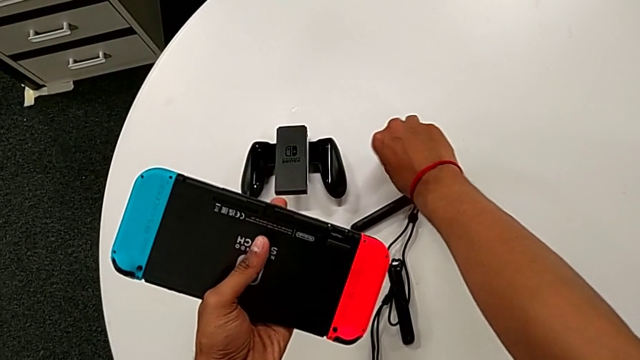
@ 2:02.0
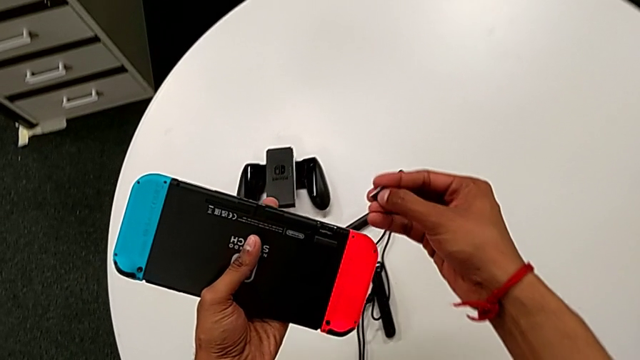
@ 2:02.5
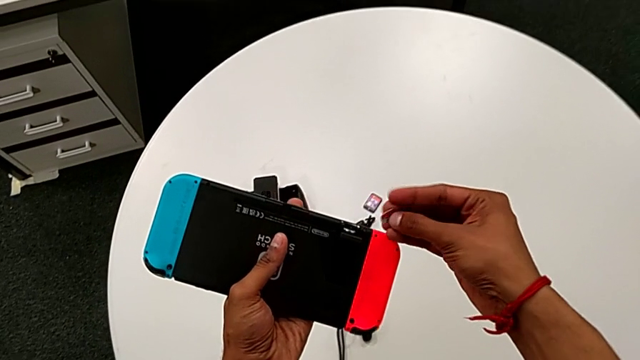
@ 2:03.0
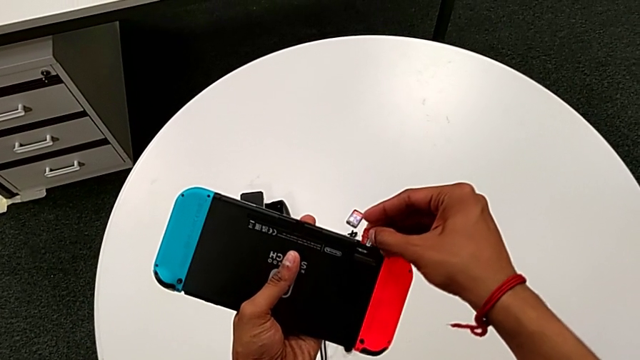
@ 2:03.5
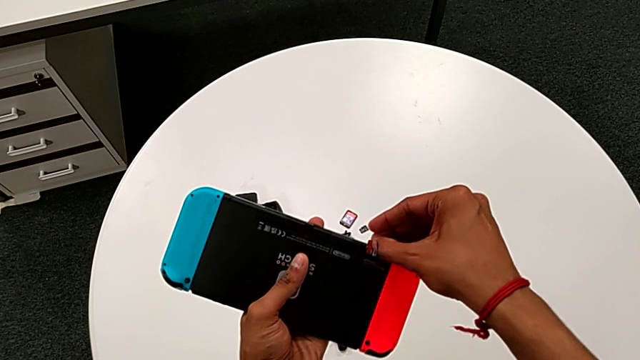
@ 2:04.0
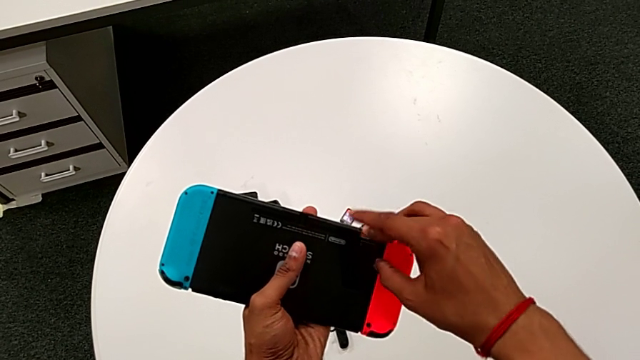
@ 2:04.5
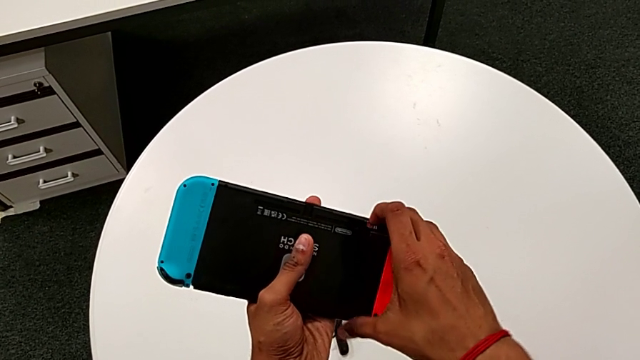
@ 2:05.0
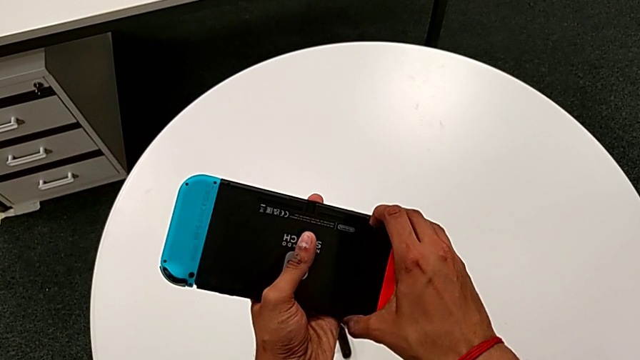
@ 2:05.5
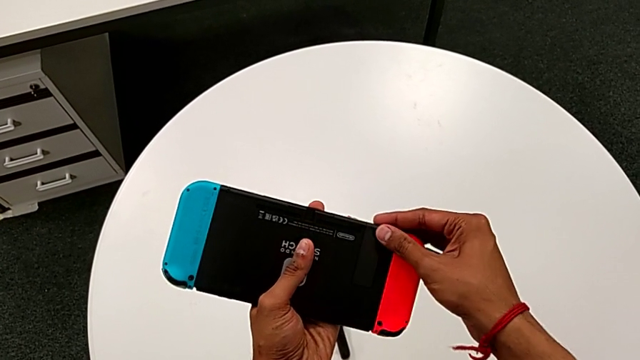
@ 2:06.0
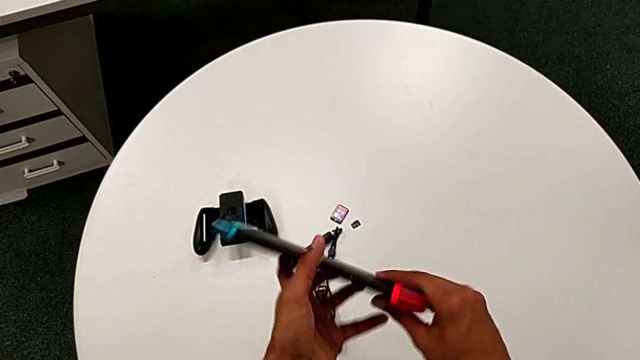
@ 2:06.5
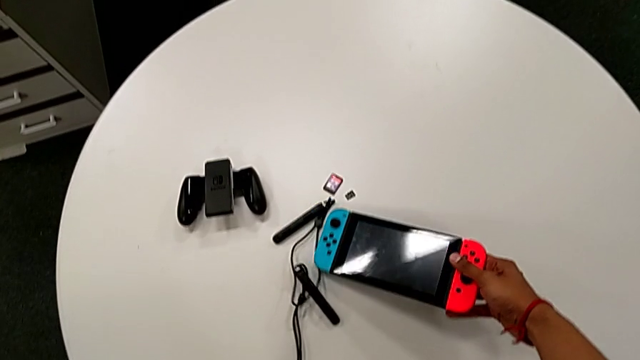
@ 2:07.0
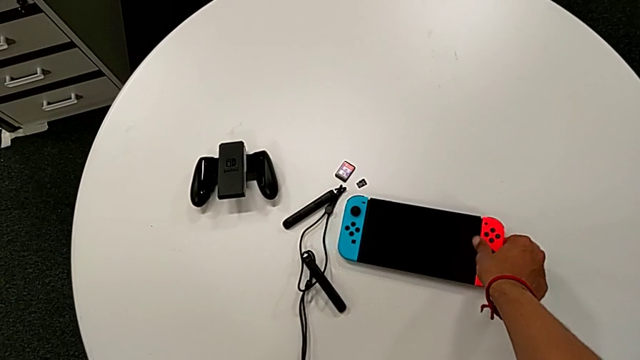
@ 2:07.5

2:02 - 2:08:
The camera wearer is changing the micro SD card. They insert the black SD card and close the black kickstand.

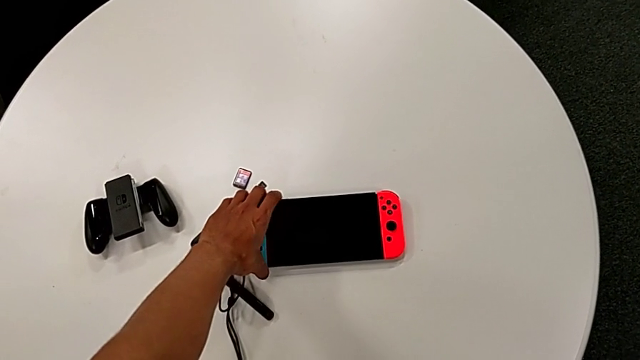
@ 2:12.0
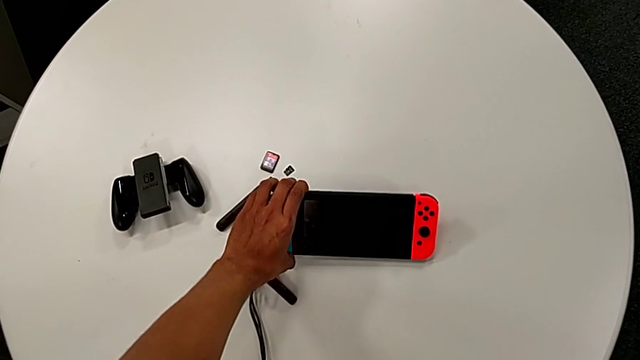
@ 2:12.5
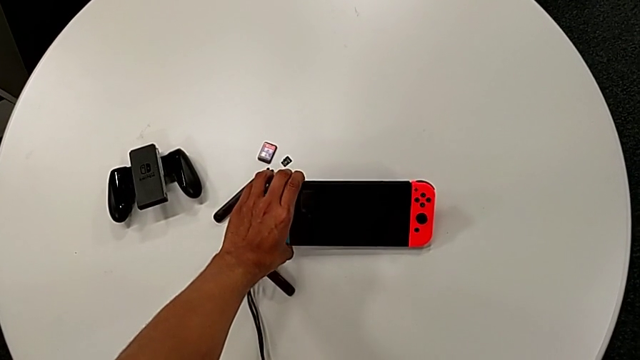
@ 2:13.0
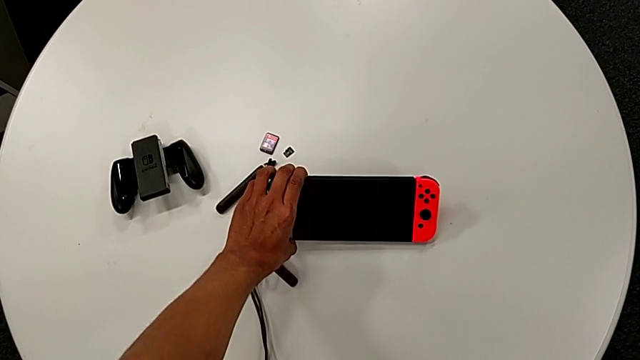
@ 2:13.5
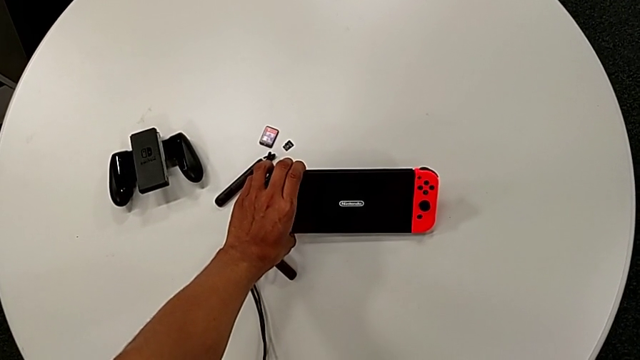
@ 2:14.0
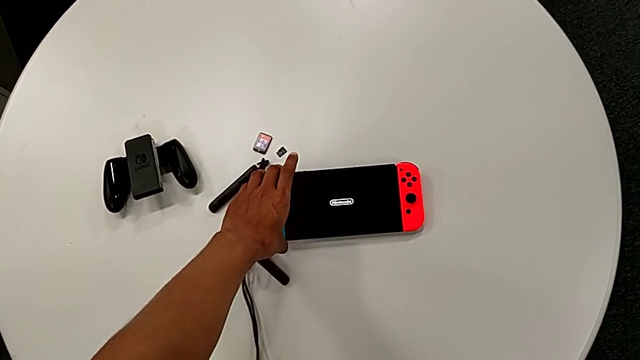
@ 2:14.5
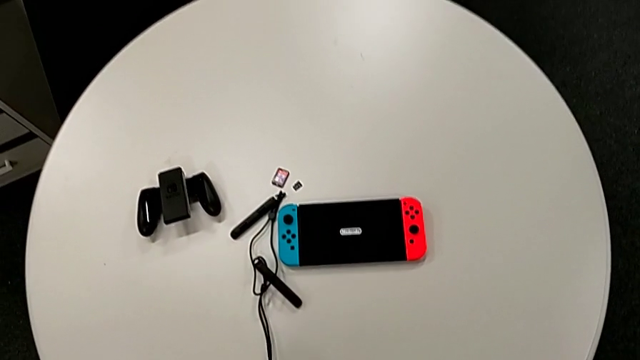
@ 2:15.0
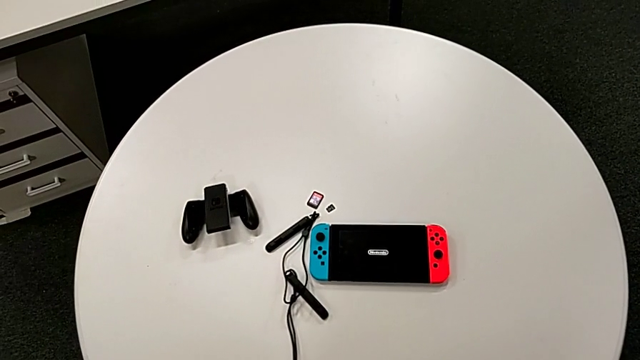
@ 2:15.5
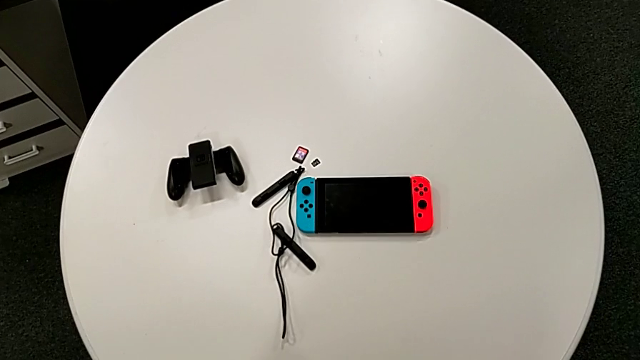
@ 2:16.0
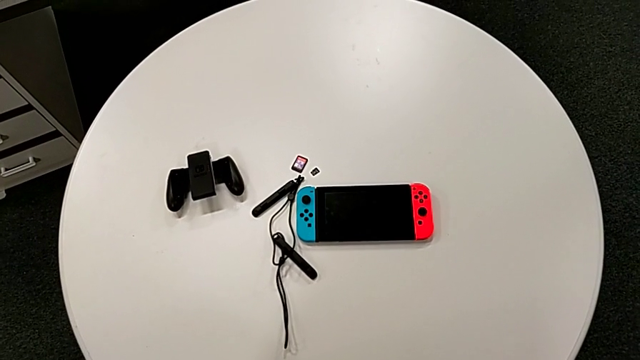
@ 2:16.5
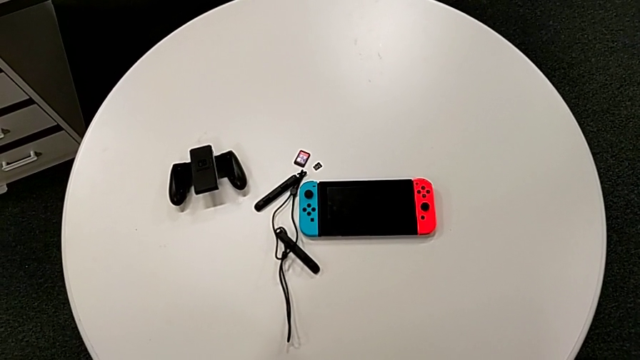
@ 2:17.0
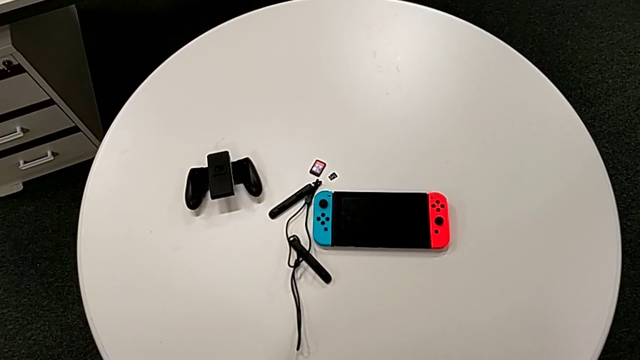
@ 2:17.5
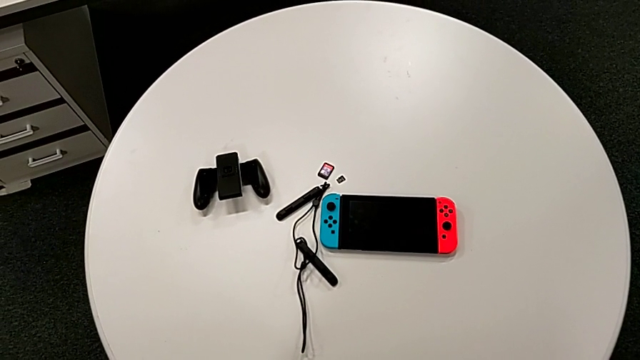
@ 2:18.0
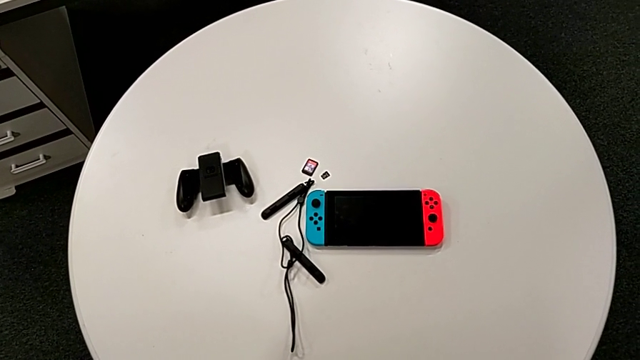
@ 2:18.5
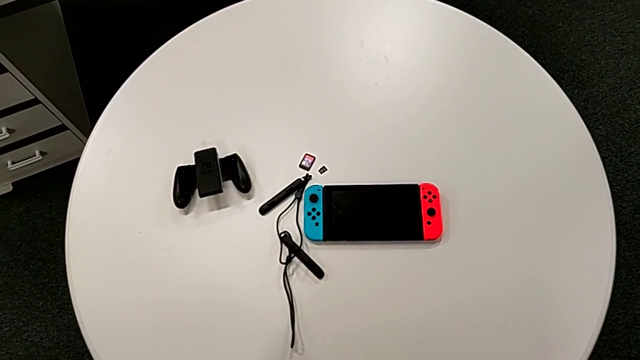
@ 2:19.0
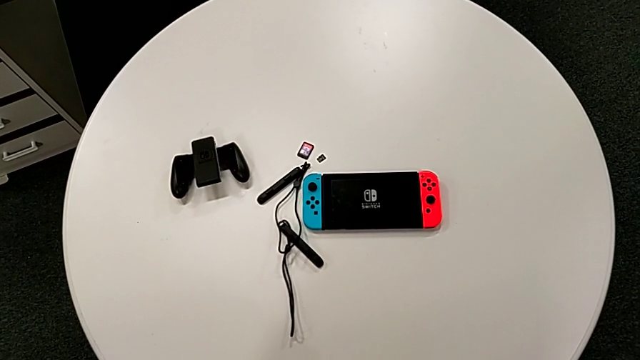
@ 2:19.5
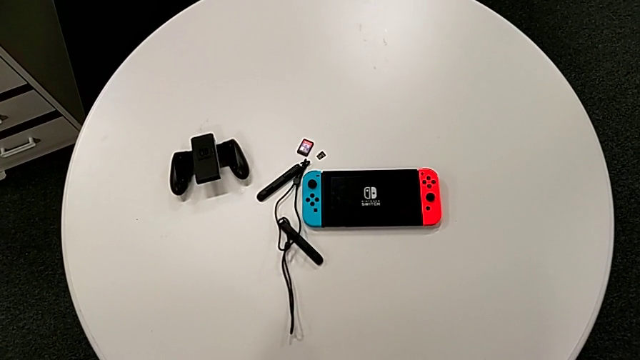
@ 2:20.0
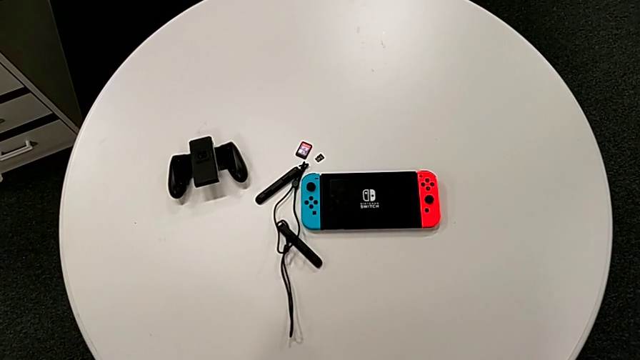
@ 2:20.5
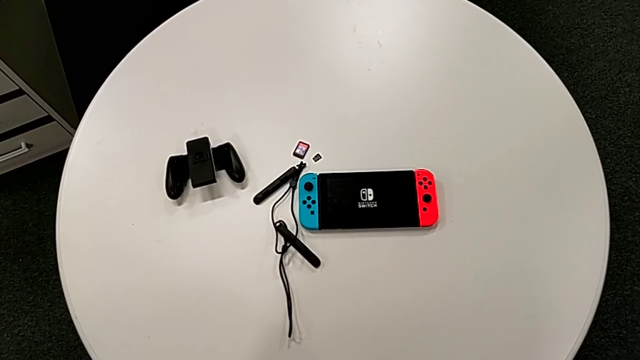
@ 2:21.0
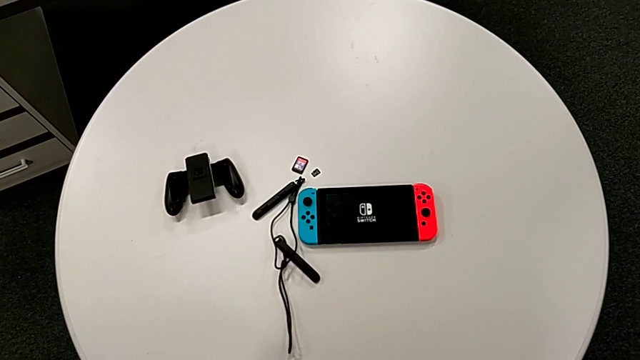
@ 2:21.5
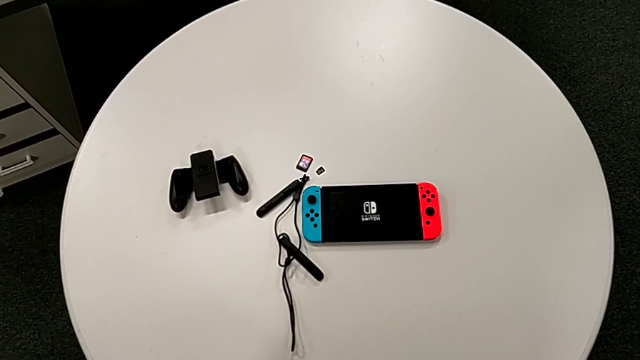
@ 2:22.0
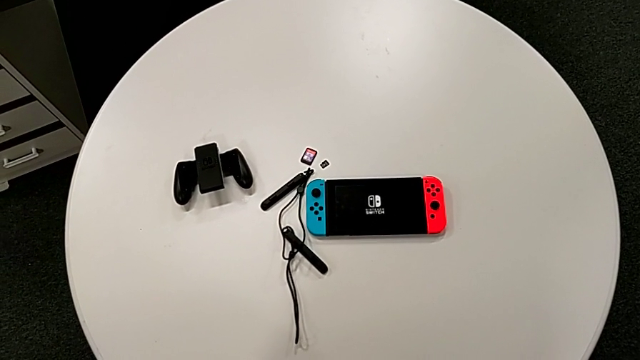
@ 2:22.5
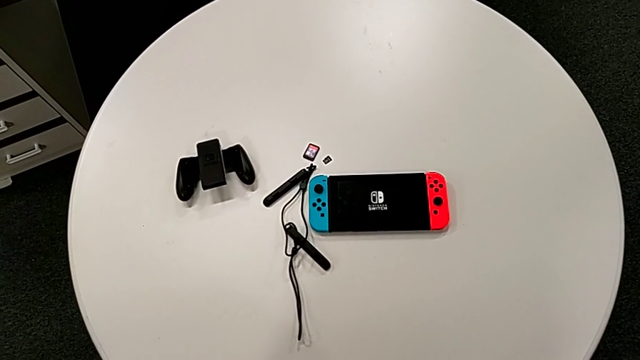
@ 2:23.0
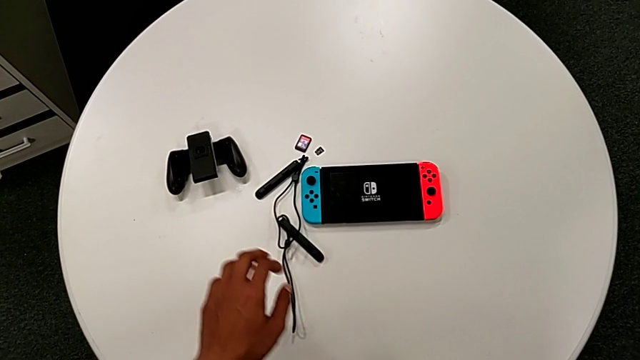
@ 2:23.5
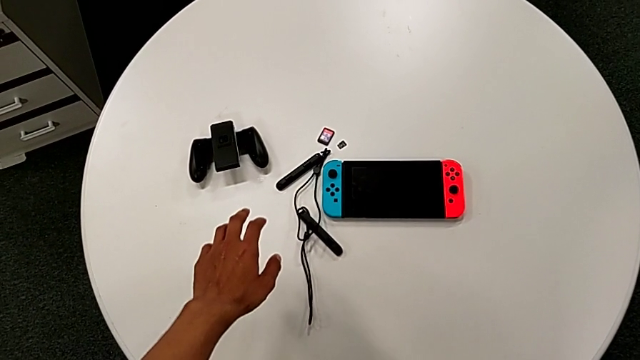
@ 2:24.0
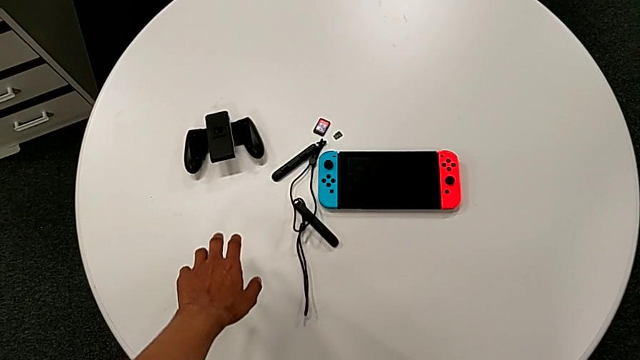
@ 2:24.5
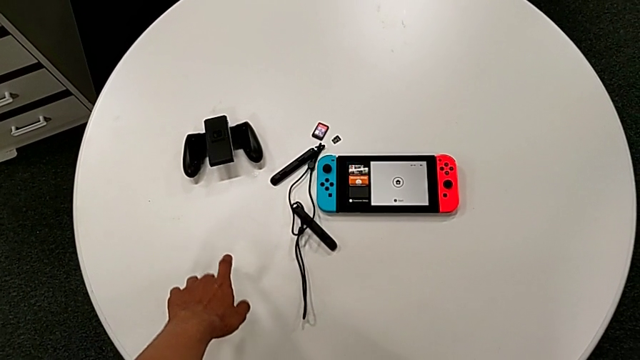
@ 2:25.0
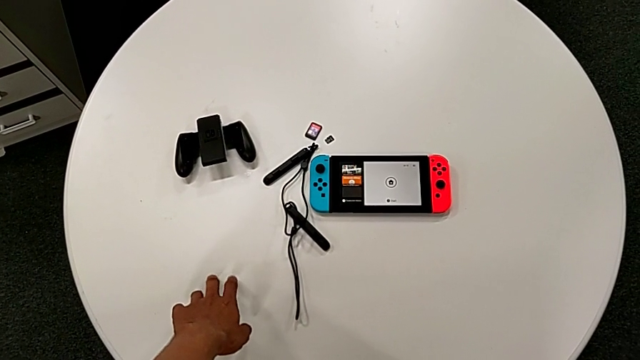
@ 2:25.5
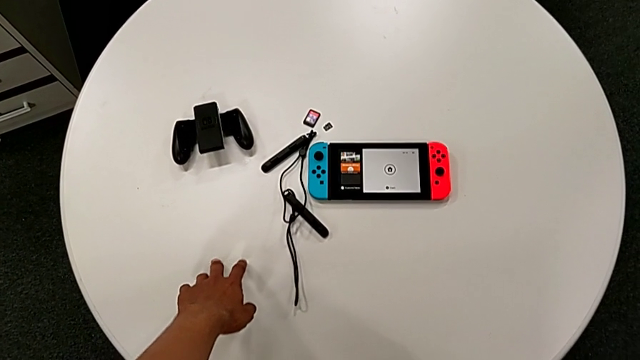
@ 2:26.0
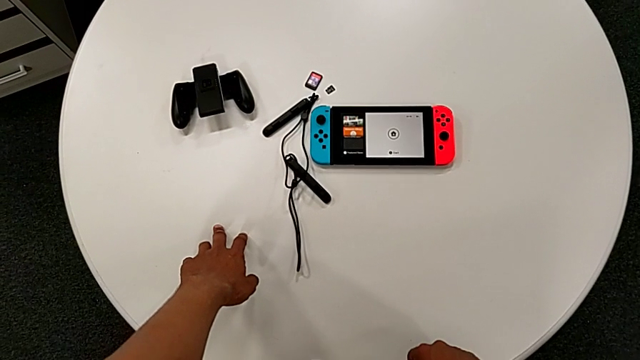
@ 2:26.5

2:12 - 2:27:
The camera wearer turns the Nintendo Switch on. They turn on the rectangular Nintendo Switch.
